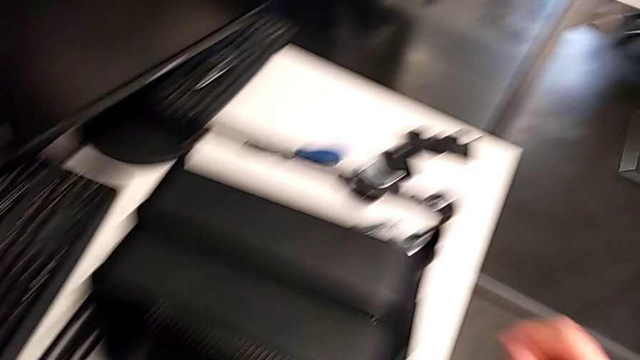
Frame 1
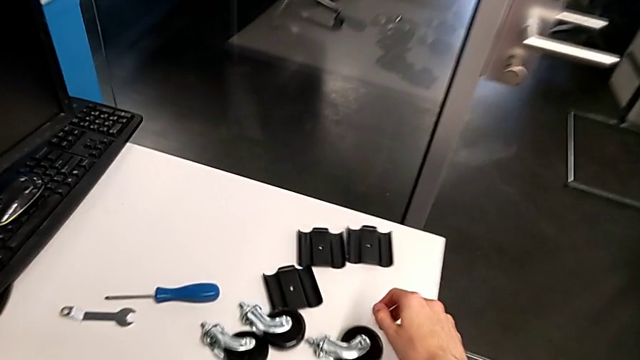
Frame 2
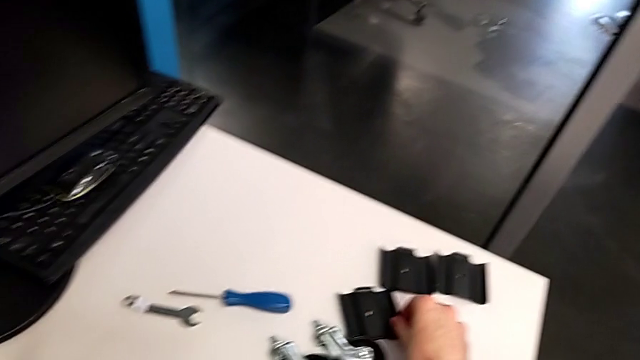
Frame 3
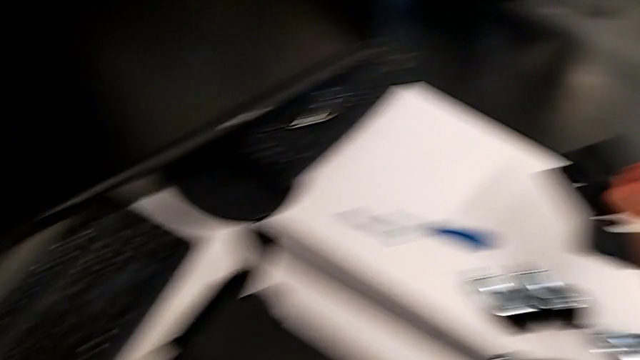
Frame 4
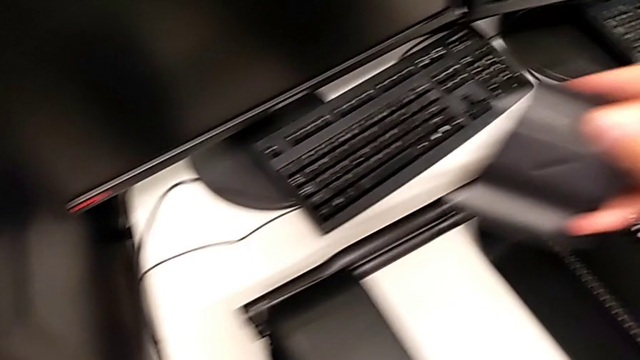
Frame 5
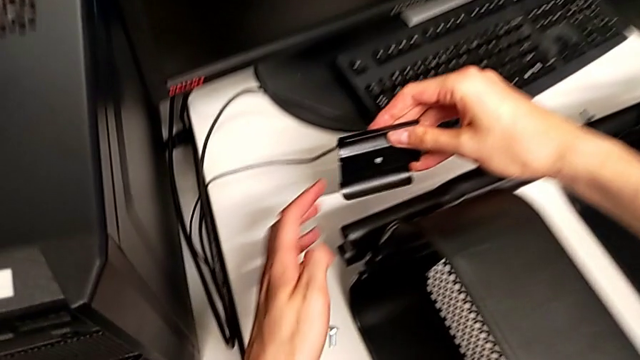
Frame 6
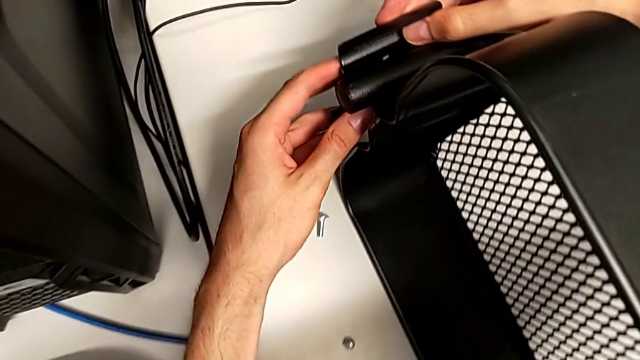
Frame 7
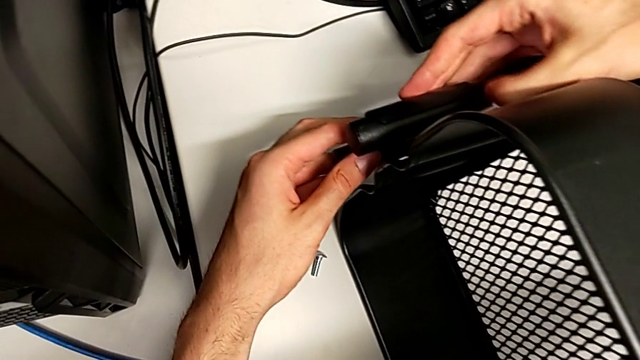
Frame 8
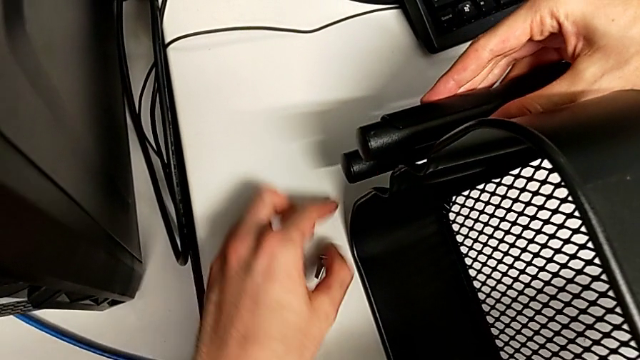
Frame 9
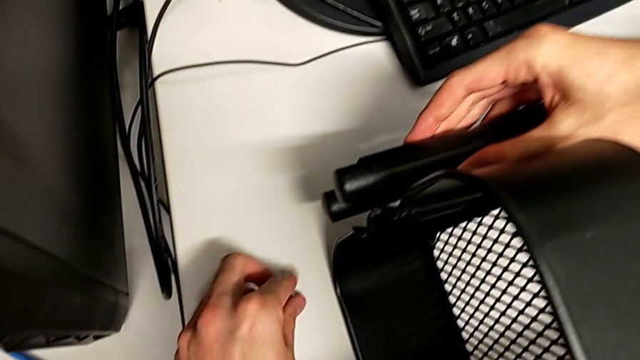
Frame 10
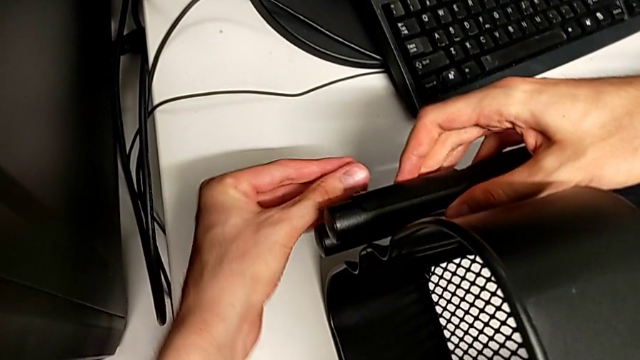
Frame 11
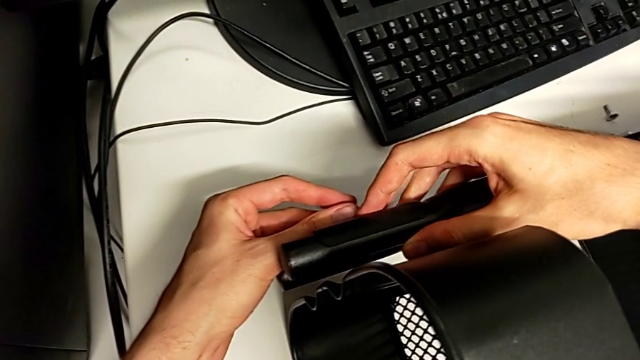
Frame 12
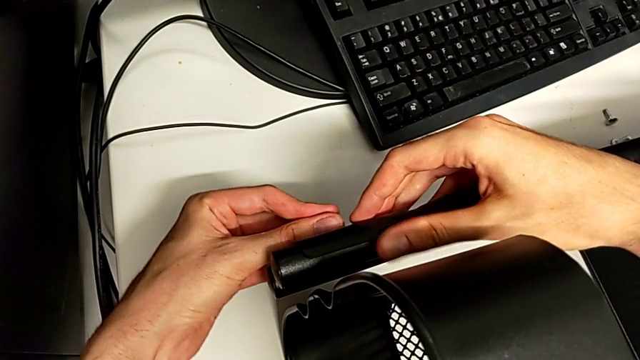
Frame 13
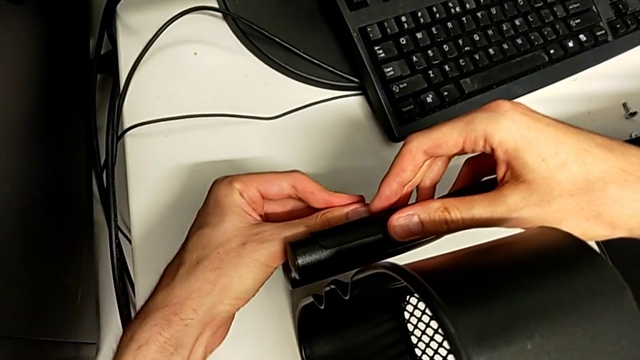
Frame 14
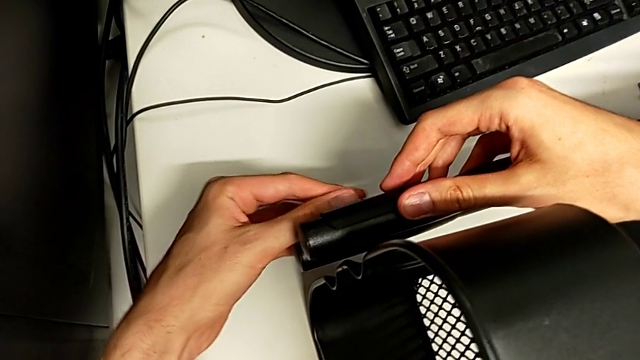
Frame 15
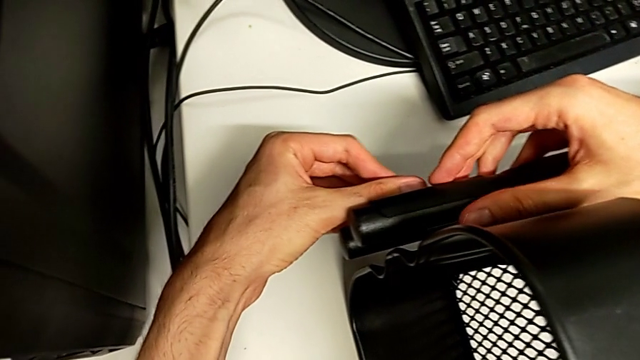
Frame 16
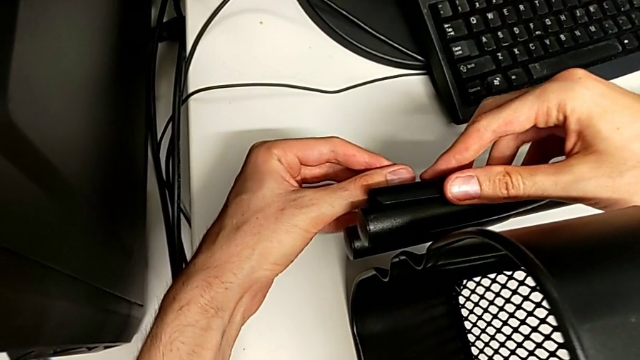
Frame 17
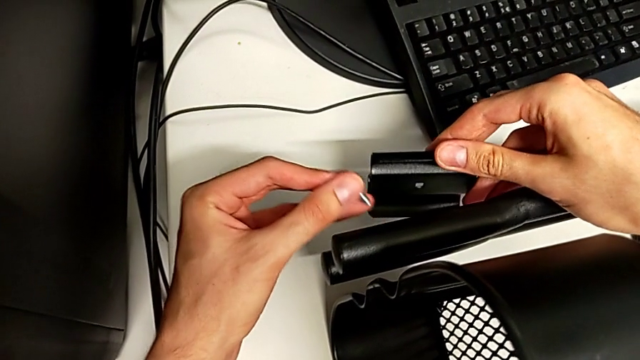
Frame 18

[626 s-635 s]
The camera wearer is inserting the other two trays into the rolling cart and assembling the top grid tray. They begin to screw the top grid tray.

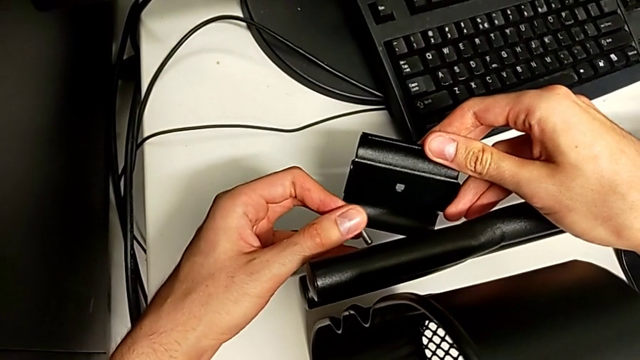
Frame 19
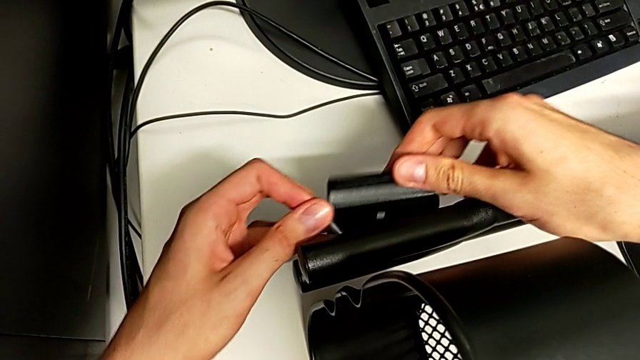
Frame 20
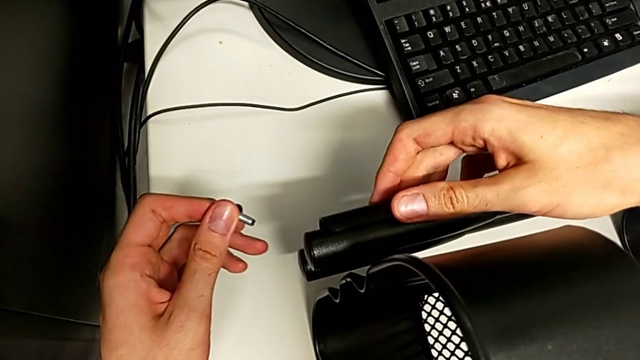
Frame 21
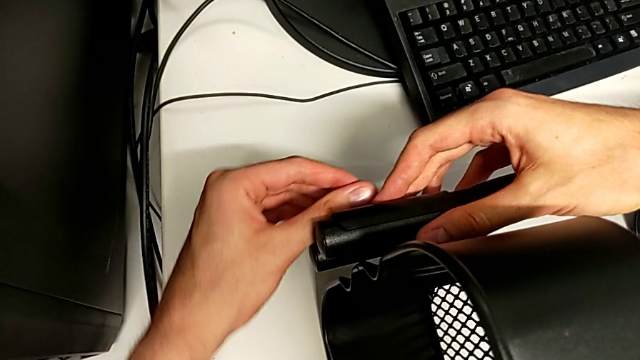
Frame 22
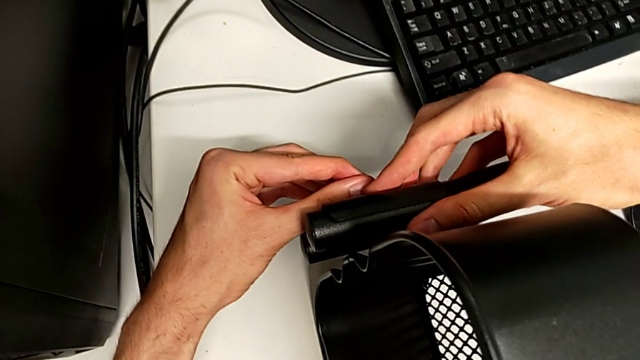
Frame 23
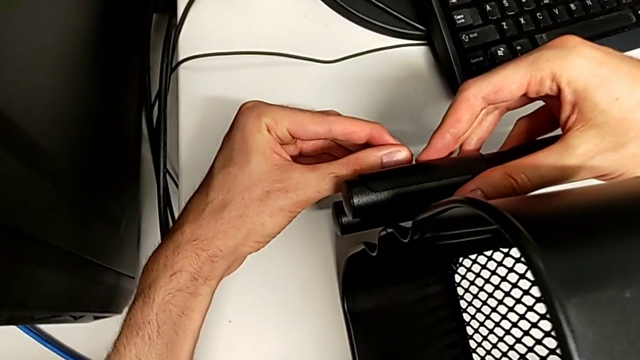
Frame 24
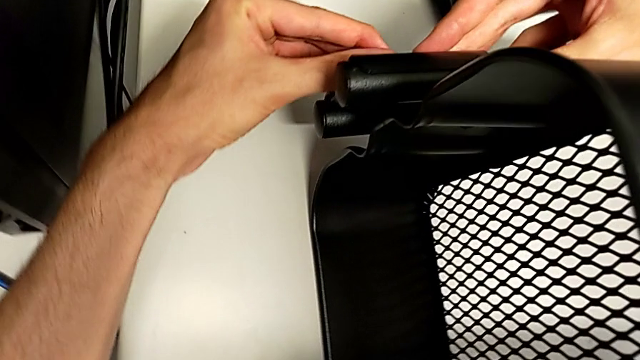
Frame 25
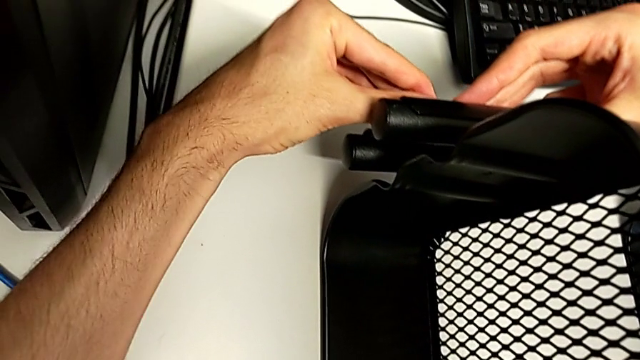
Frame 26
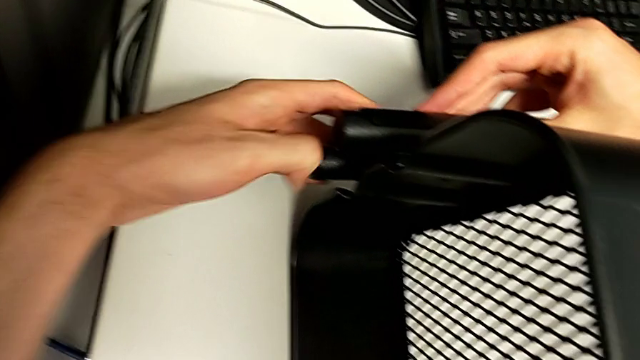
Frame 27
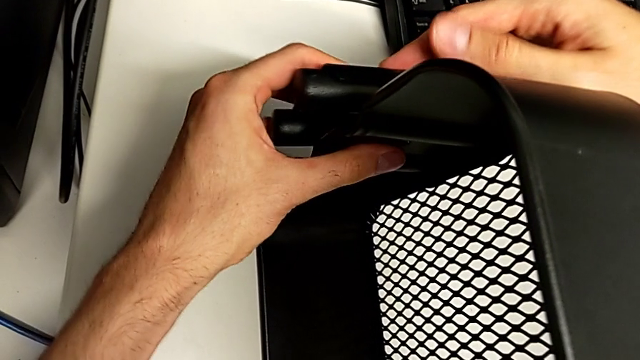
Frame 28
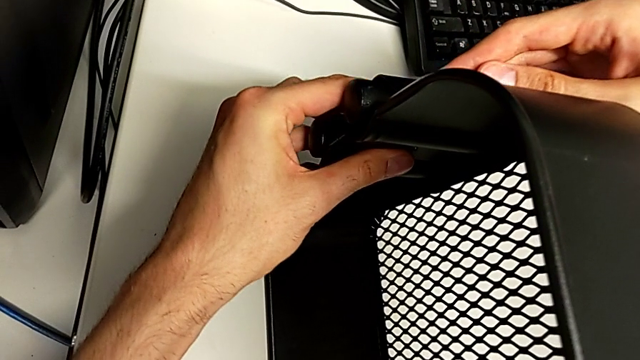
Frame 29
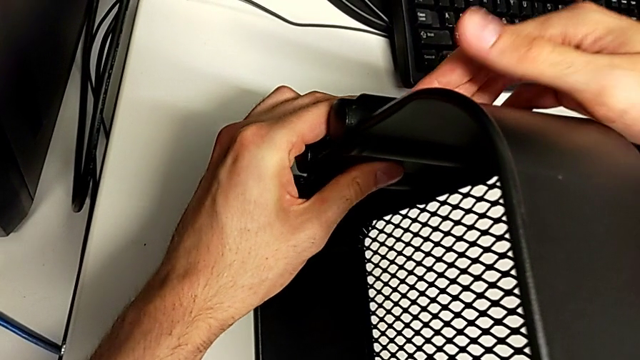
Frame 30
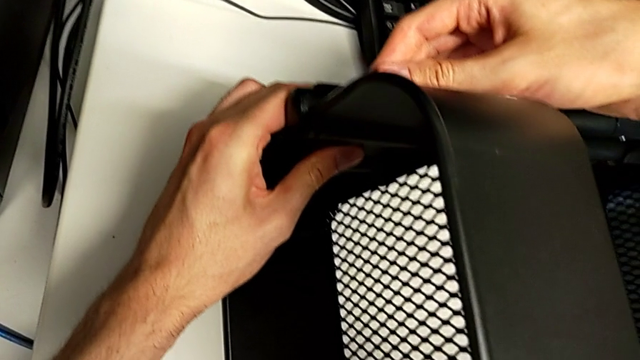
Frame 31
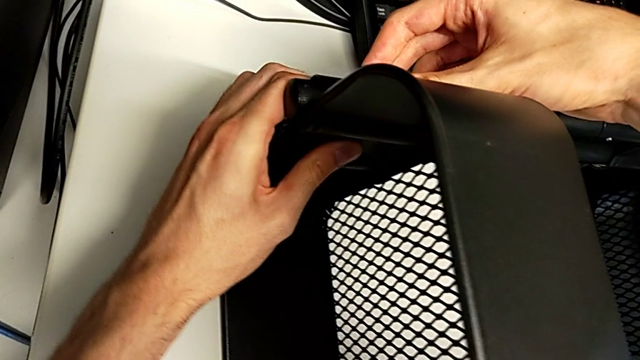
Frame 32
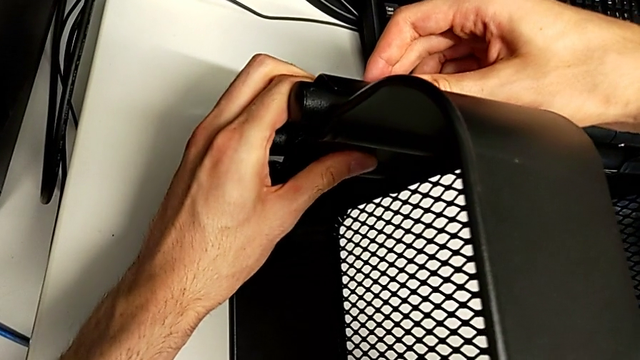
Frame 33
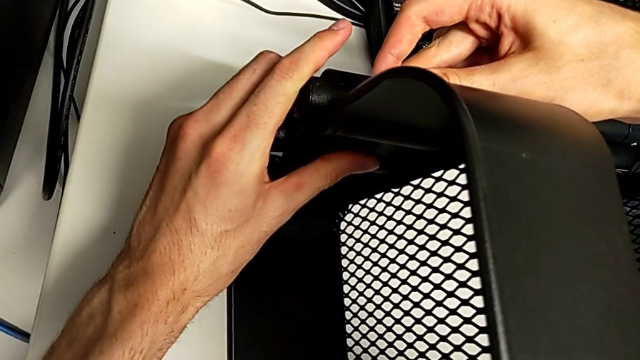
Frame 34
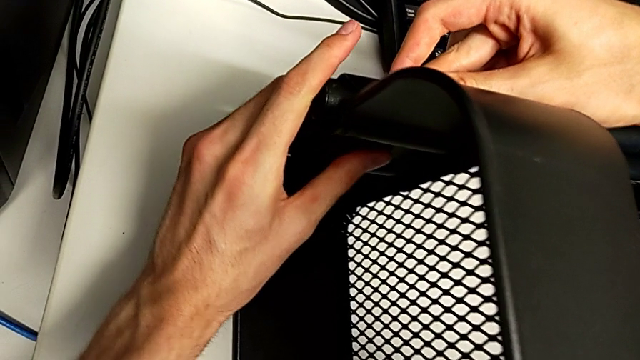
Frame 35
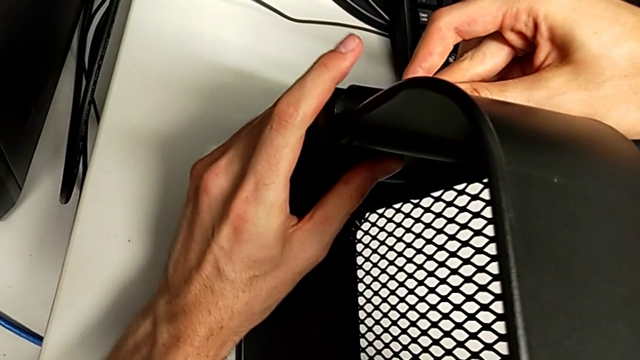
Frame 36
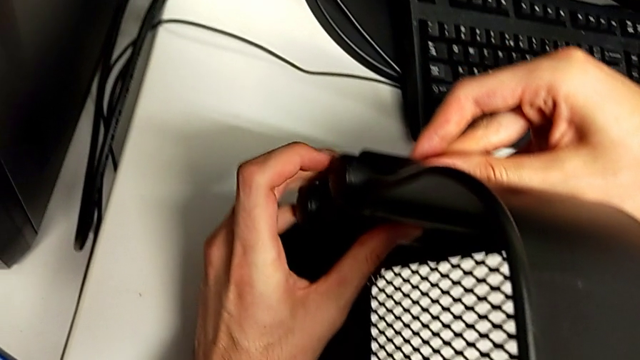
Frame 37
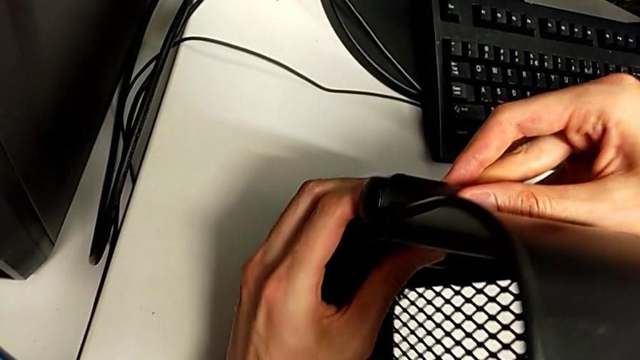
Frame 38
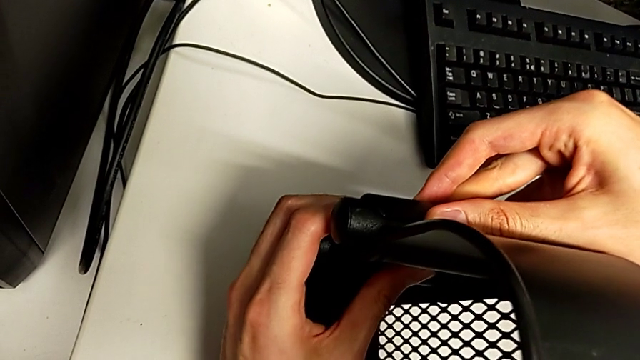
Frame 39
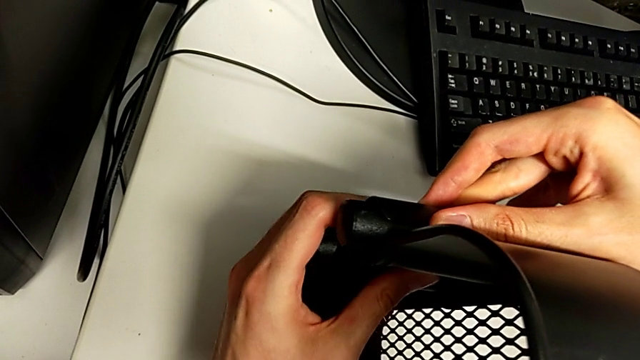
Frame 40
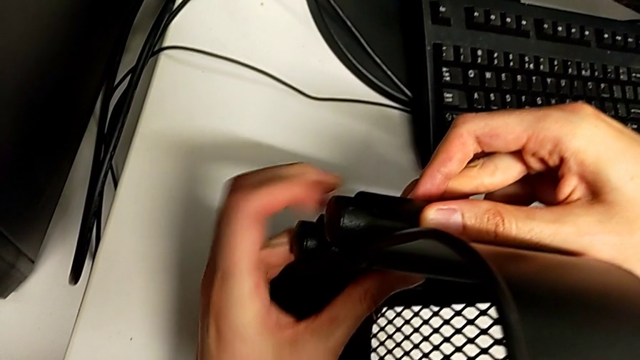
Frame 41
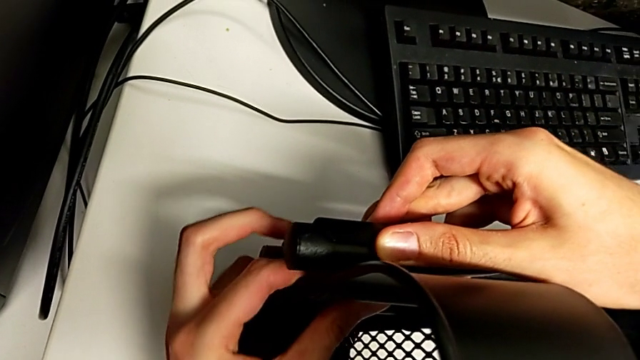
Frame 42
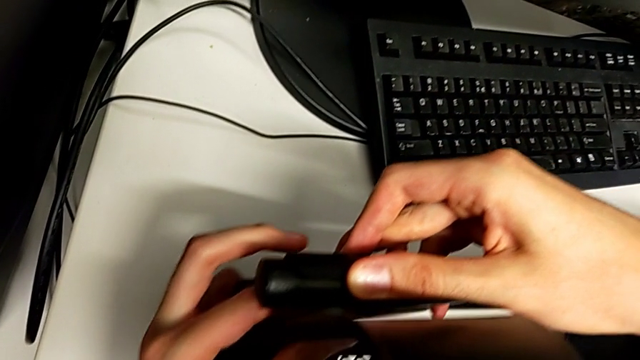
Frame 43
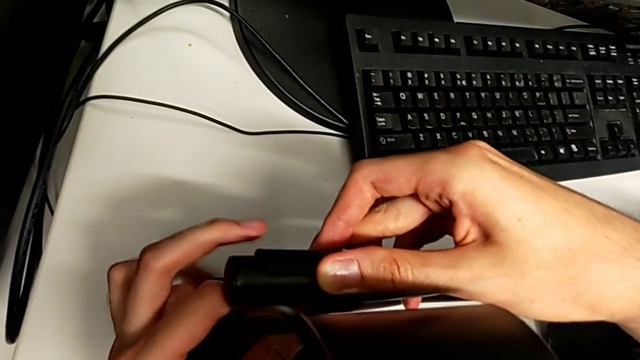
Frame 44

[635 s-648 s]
The camera wearer is inserting the other two trays into the rolling cart and assembling the top grid tray. They keep screwing the top grid tray.
